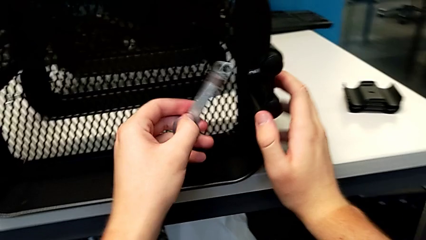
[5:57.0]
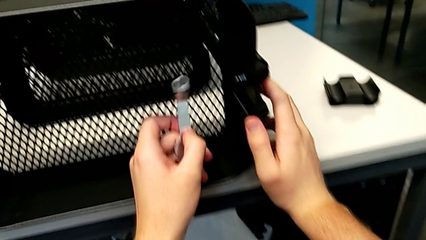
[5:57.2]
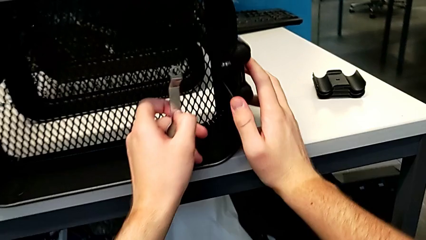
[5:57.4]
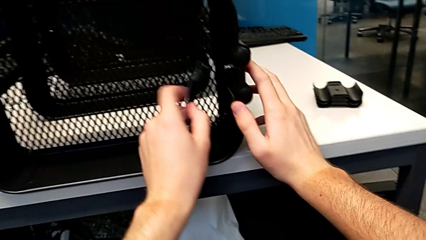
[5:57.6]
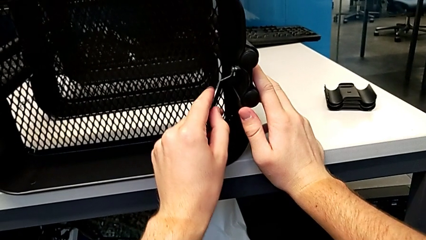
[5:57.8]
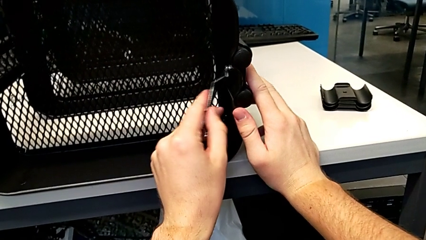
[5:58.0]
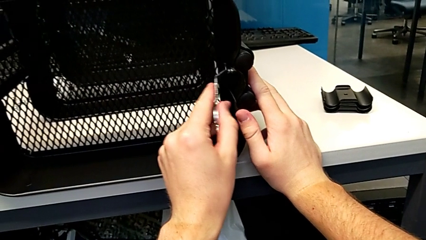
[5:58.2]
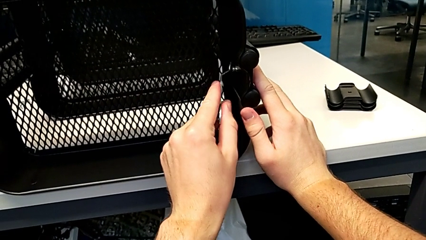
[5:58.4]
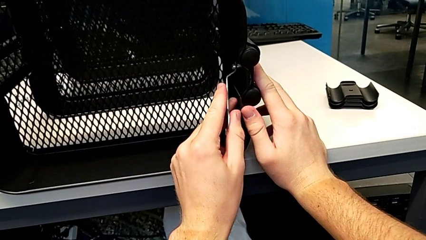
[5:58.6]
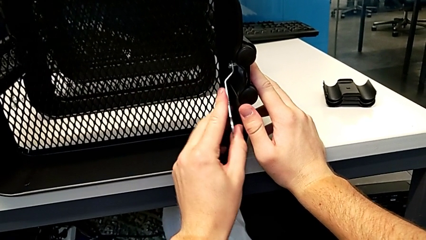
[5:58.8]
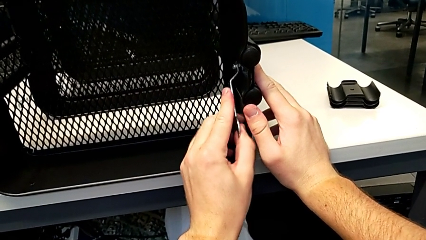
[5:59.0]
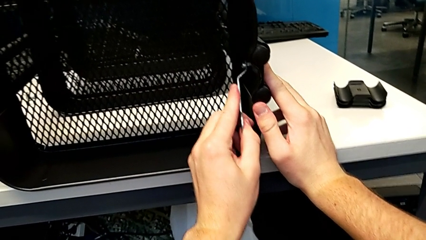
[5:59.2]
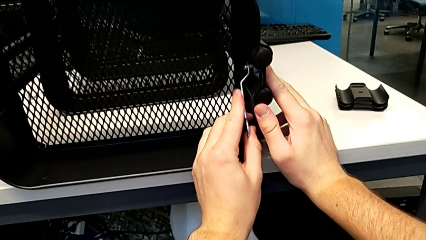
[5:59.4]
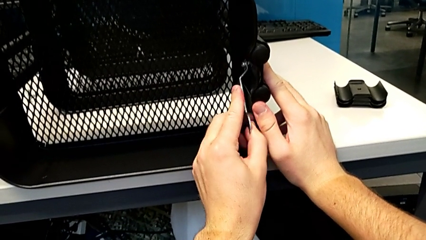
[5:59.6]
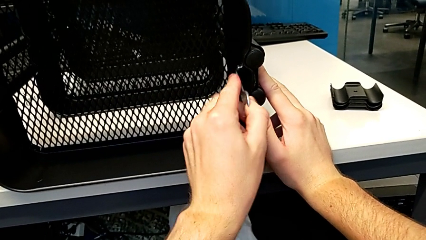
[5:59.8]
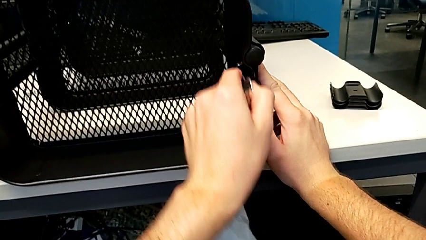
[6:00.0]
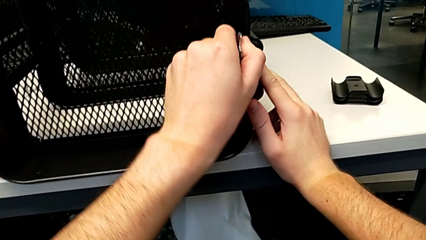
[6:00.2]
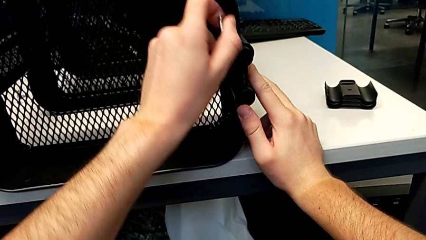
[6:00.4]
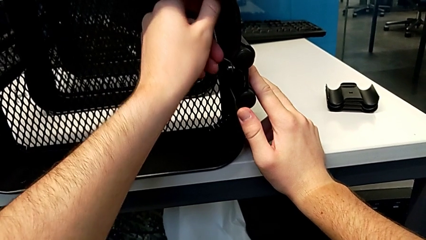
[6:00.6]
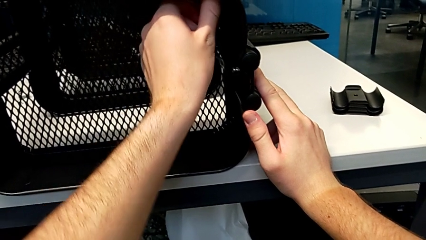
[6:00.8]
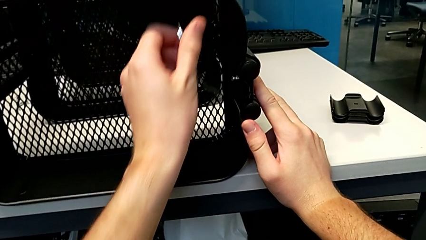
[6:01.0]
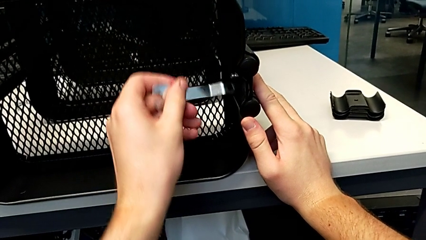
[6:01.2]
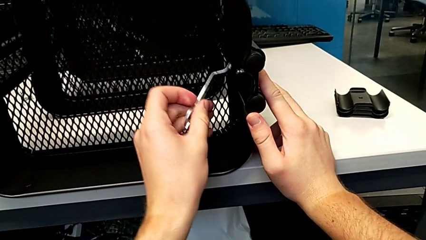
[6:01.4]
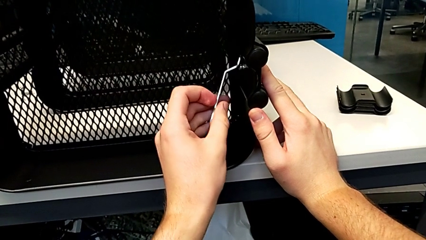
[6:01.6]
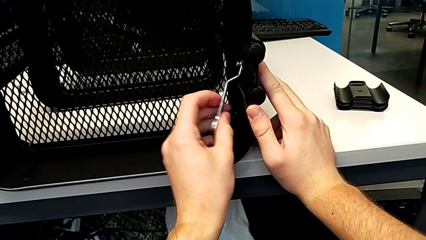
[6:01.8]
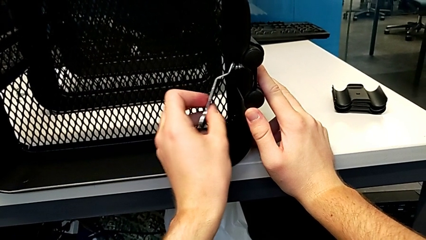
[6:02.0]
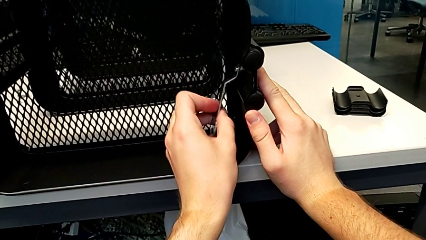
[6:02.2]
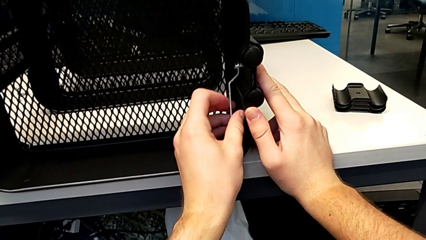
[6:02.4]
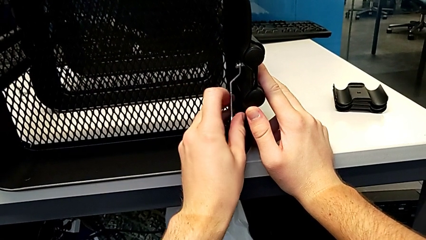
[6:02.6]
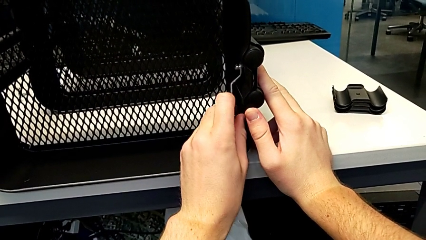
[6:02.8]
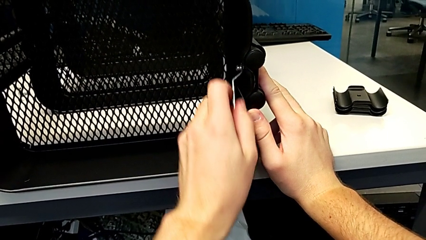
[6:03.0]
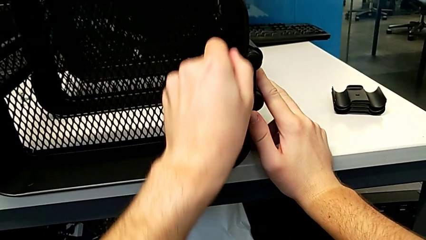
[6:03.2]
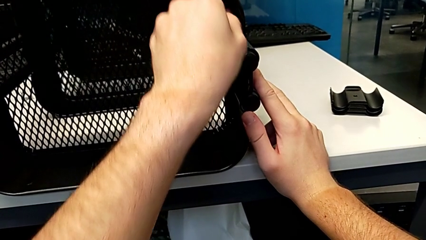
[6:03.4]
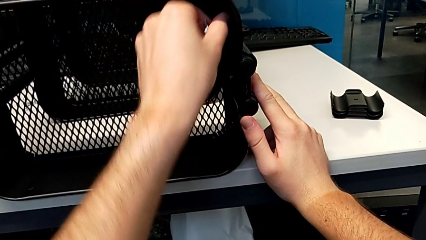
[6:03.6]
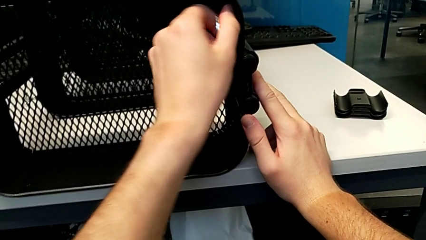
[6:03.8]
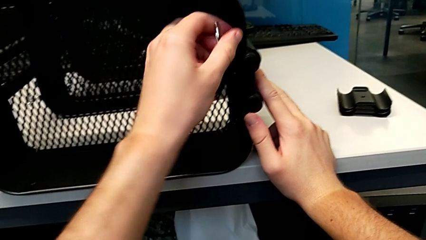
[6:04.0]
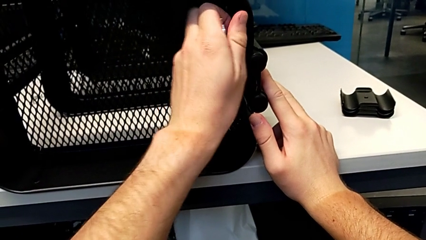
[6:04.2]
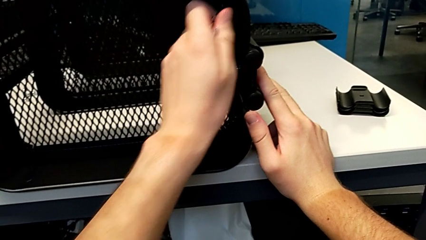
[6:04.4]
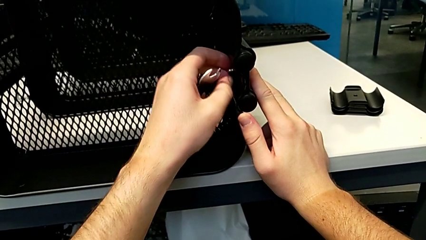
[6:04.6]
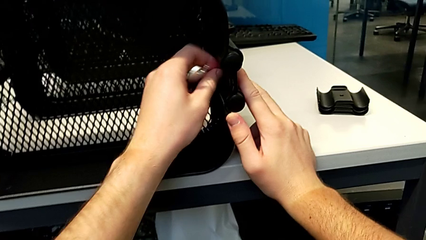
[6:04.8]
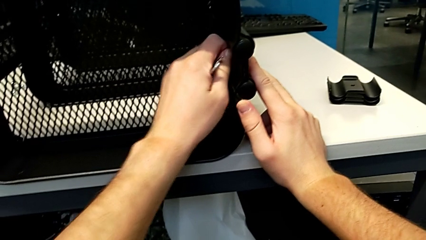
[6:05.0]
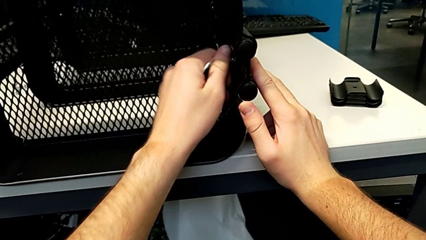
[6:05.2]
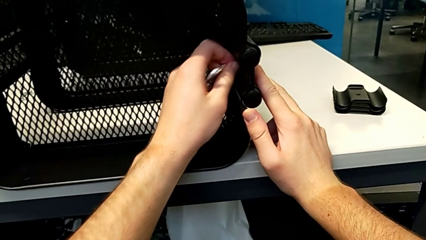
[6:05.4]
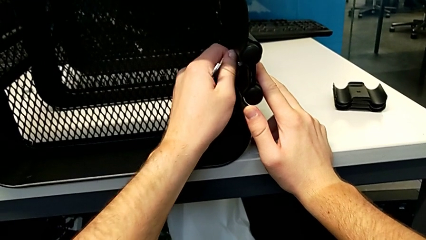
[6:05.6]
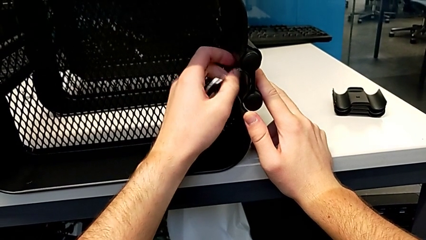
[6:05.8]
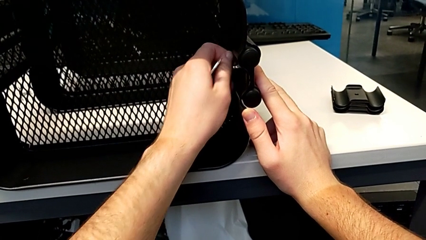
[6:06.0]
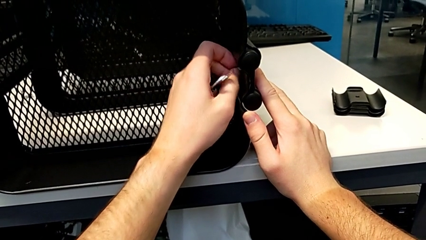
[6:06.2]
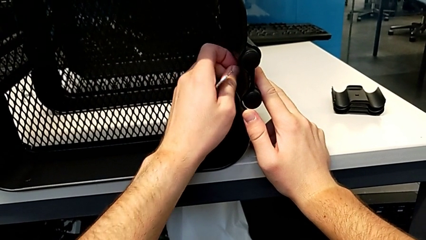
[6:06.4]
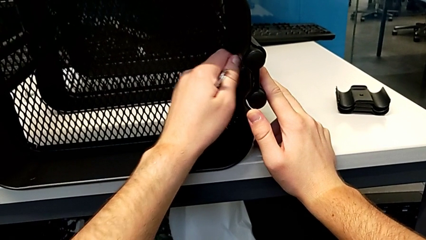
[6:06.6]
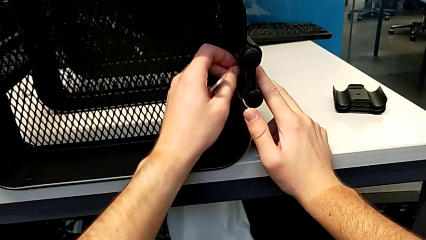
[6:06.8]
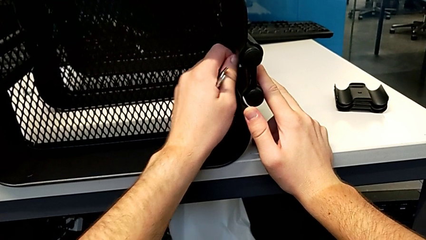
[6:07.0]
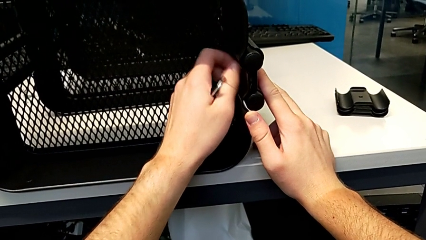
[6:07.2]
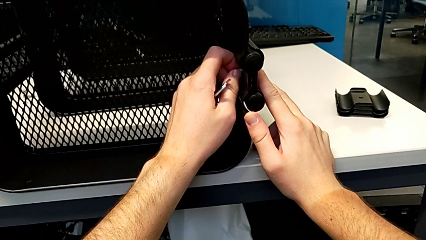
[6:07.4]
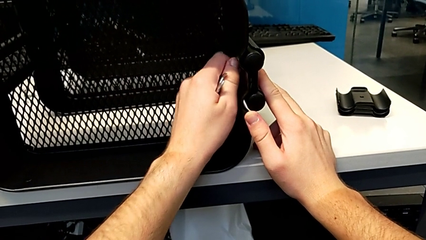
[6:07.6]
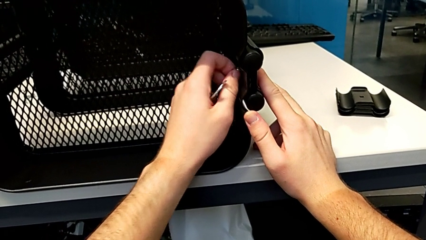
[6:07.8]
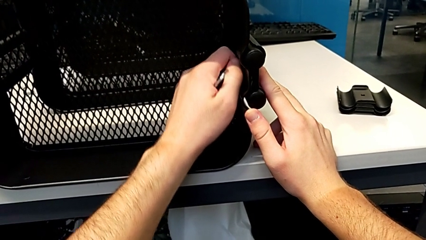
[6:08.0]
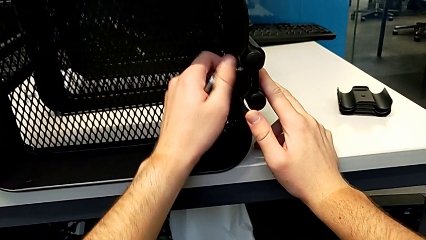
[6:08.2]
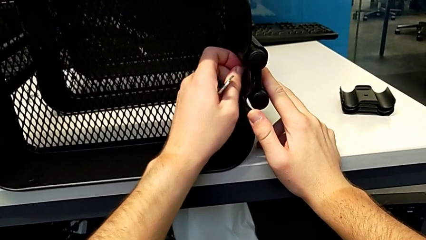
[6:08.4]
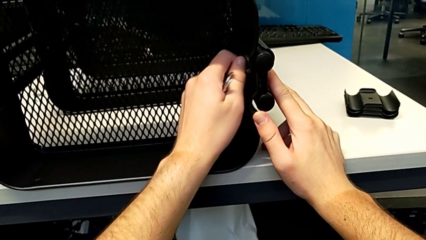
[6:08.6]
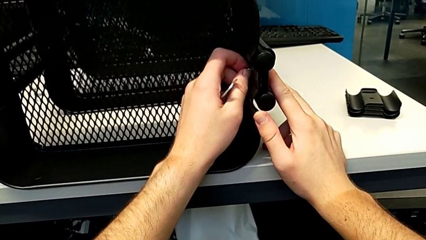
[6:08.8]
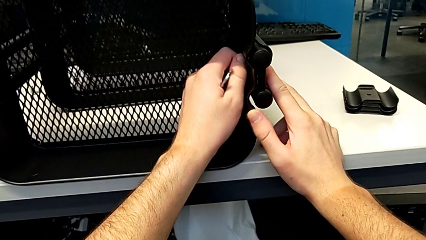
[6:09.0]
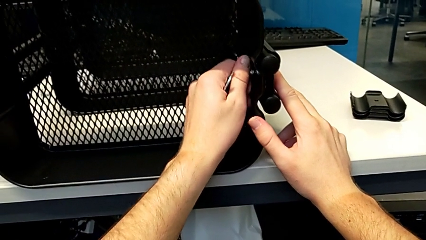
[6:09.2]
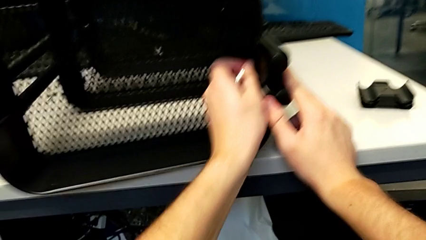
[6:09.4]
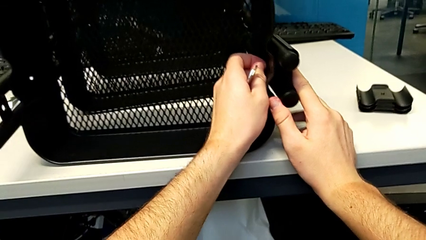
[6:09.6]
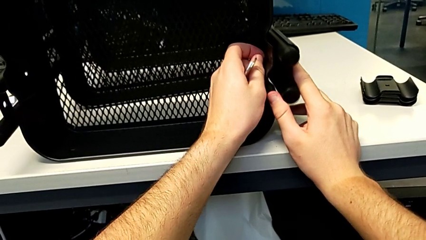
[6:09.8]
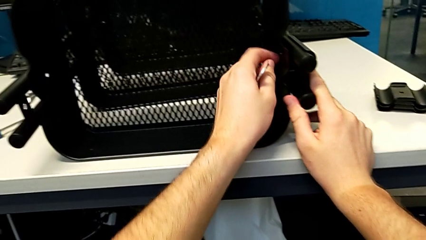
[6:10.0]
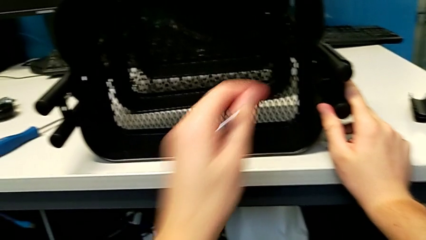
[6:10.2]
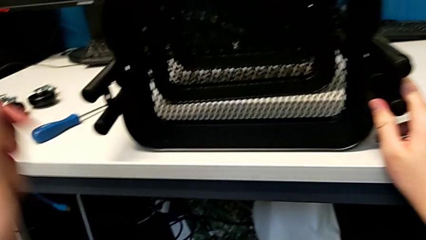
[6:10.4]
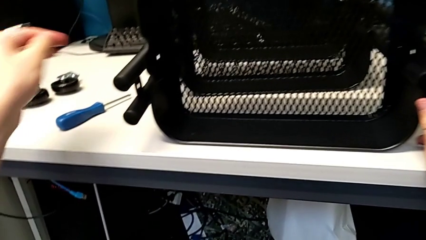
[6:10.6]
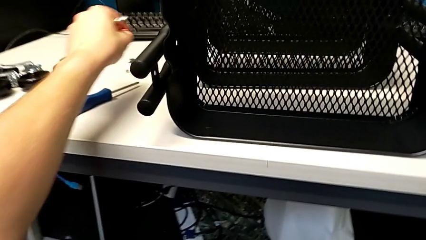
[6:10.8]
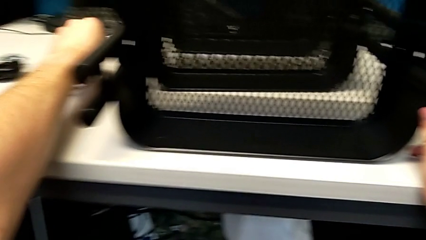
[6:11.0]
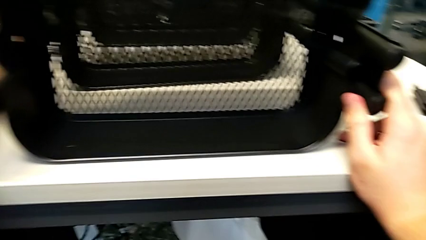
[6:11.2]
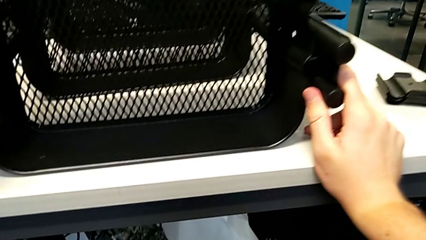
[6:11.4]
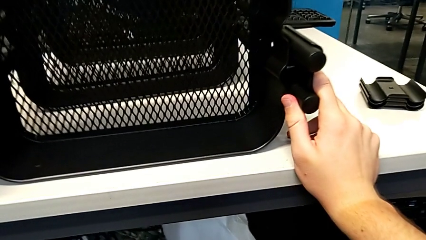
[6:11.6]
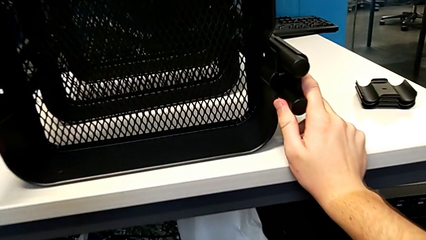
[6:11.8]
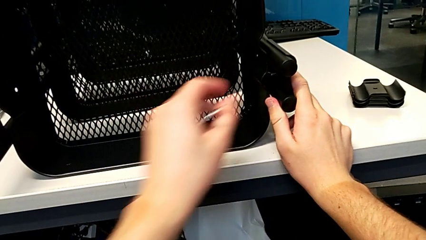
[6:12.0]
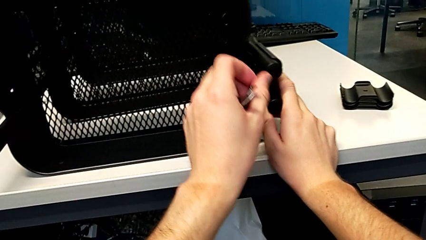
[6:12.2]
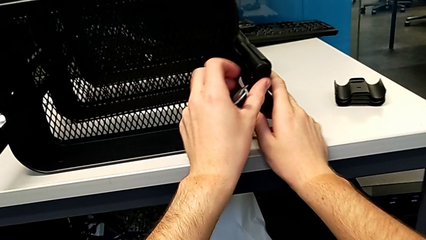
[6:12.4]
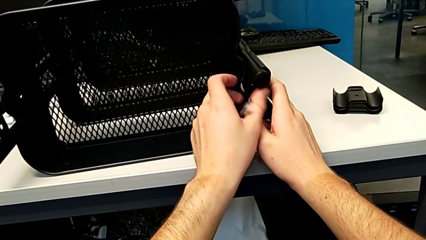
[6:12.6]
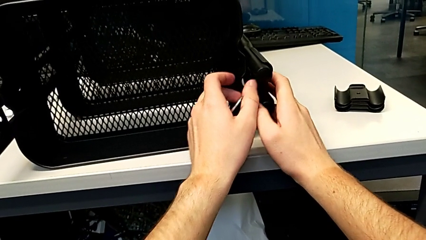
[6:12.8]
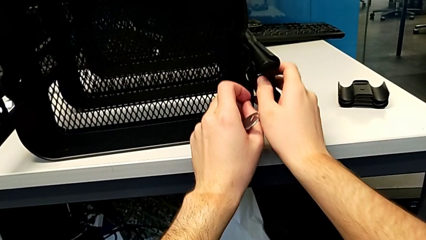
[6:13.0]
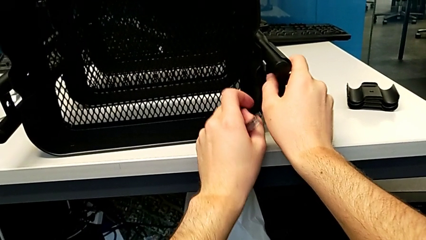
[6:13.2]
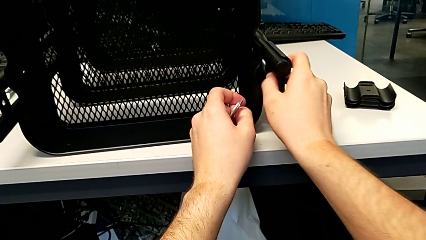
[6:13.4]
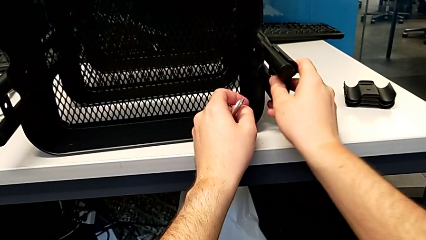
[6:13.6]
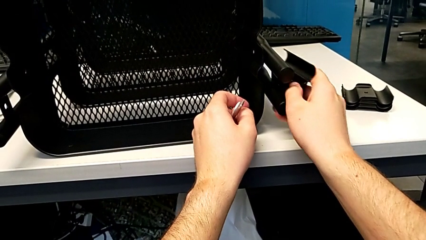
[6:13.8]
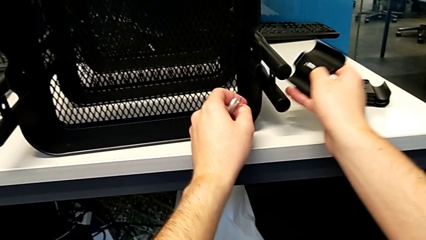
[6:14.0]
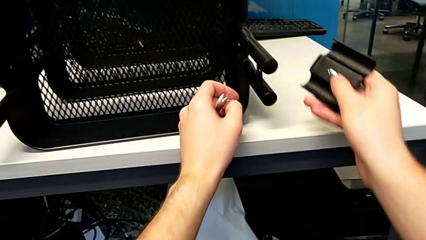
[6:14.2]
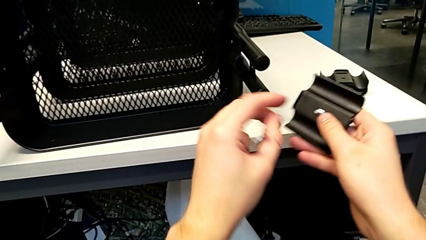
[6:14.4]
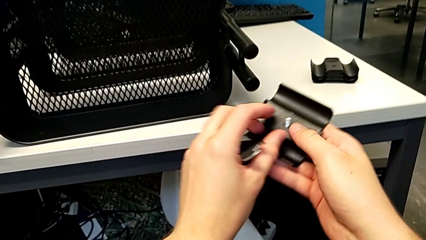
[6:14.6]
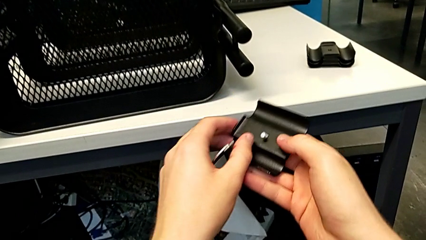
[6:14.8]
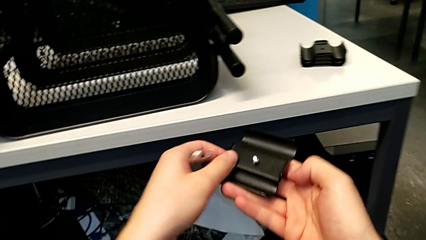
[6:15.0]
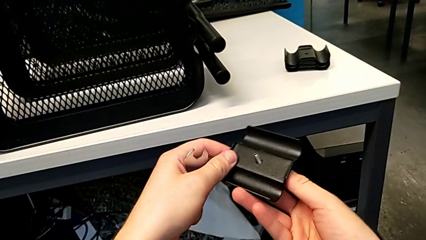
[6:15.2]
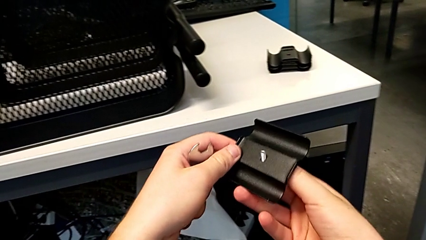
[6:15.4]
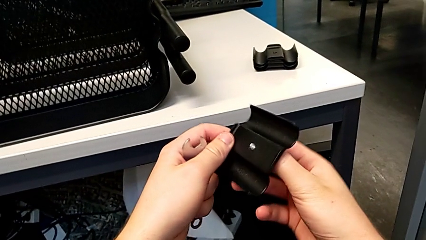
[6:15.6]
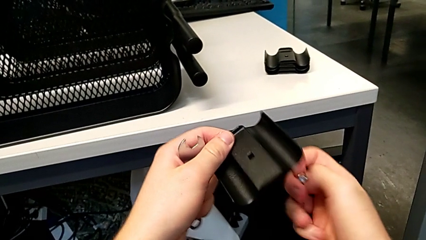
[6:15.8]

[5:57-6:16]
The camera wearer is unscrewing the right bracket of the top tray. They grab the fourth hexagon cap nut, unscrew it, place it, approach the fourth bracket, grab it and grab the fourth screw.
